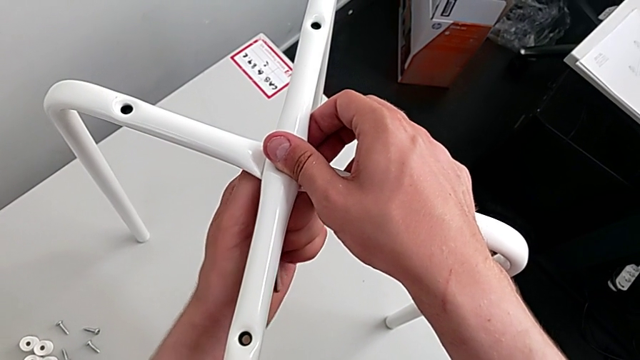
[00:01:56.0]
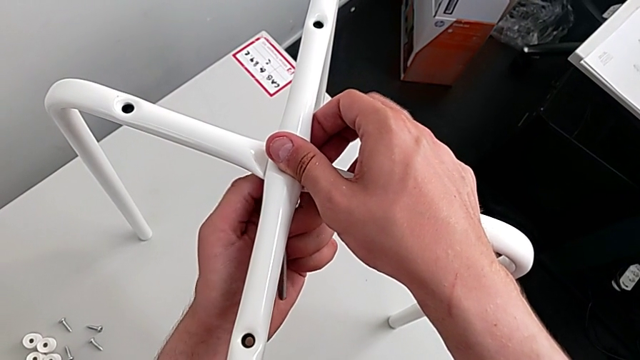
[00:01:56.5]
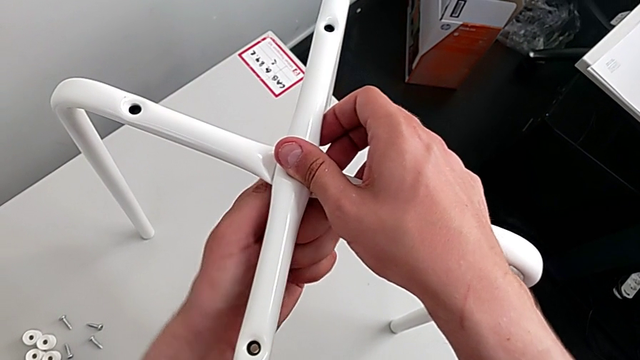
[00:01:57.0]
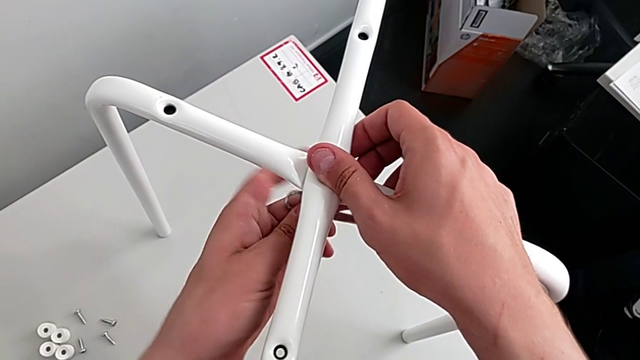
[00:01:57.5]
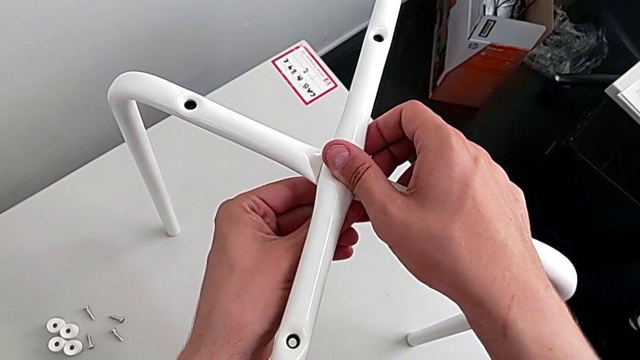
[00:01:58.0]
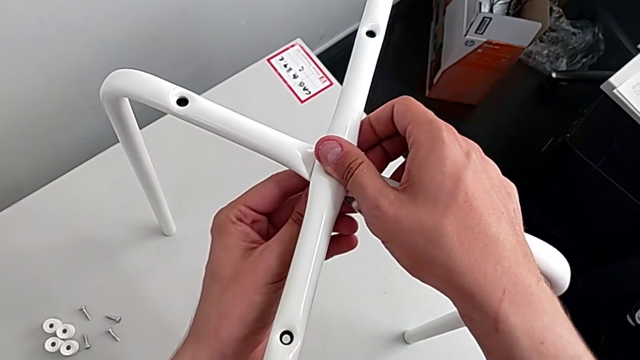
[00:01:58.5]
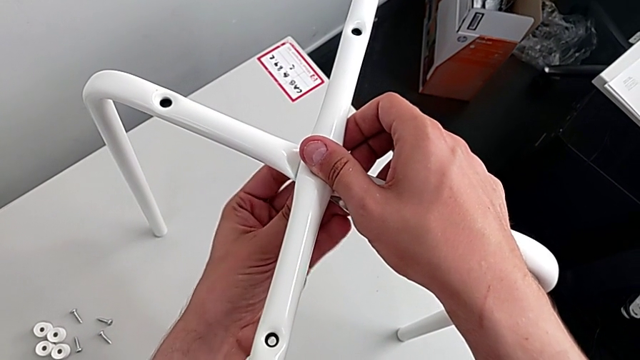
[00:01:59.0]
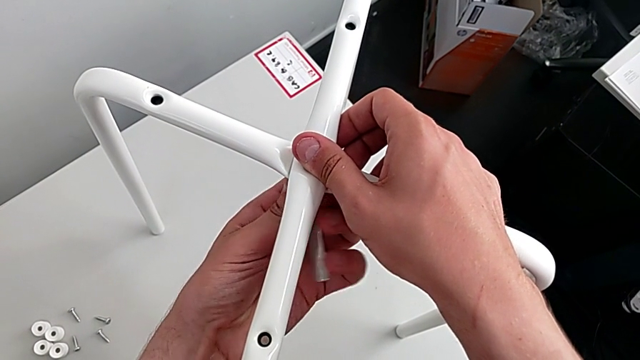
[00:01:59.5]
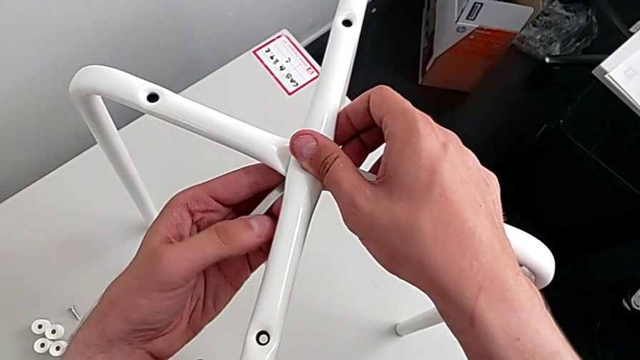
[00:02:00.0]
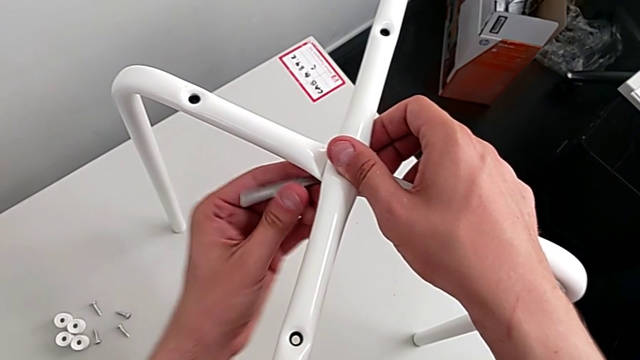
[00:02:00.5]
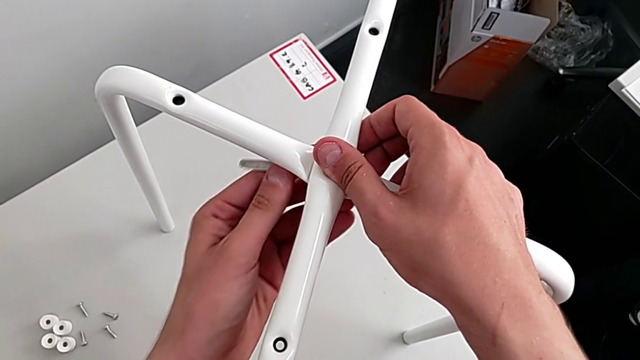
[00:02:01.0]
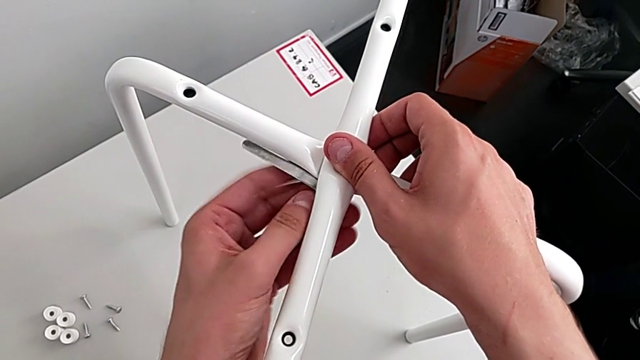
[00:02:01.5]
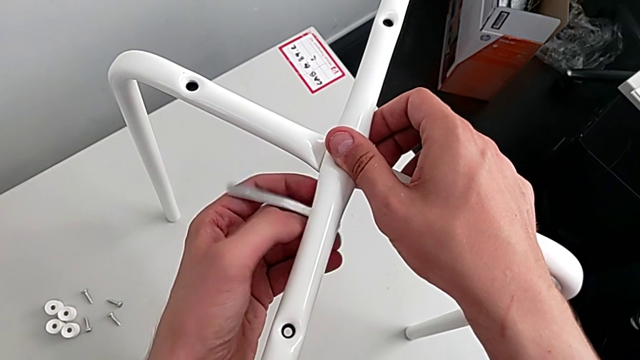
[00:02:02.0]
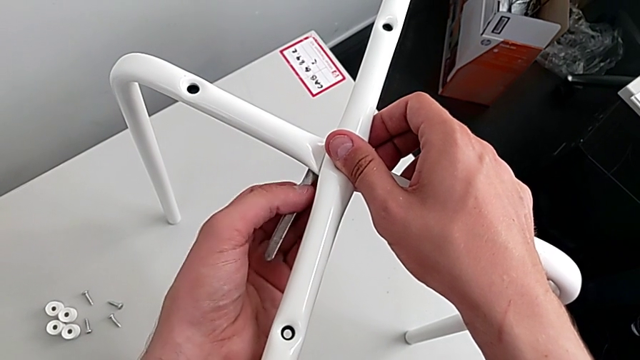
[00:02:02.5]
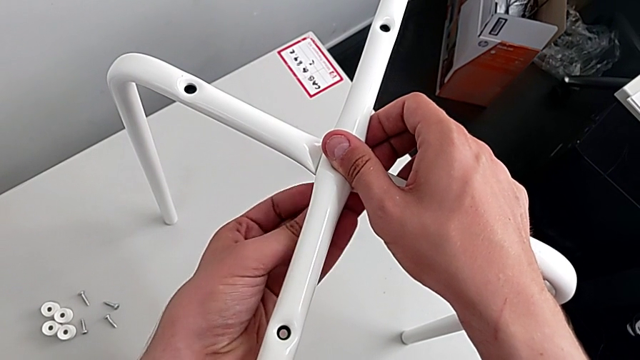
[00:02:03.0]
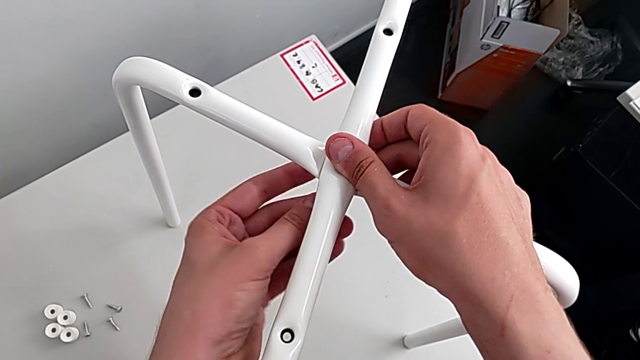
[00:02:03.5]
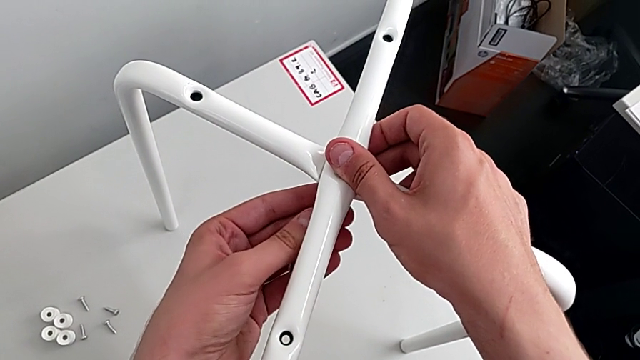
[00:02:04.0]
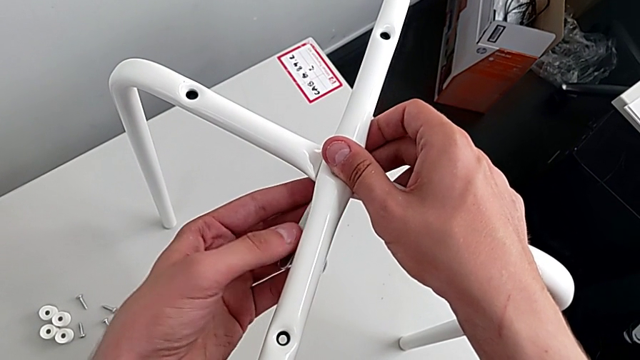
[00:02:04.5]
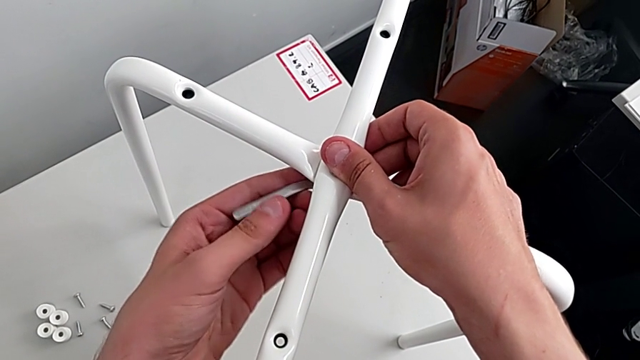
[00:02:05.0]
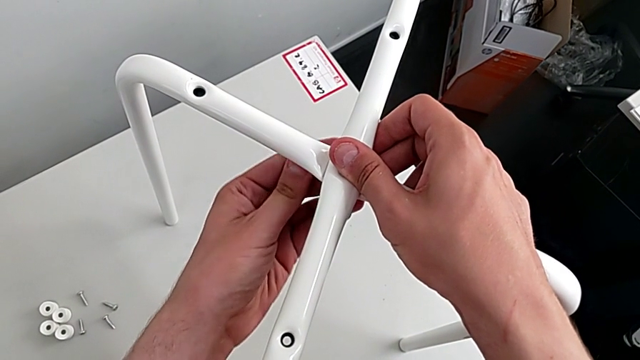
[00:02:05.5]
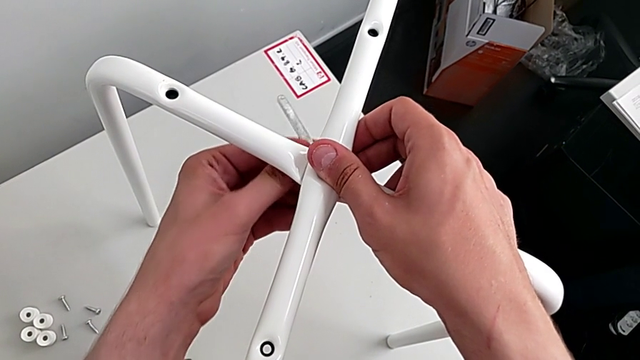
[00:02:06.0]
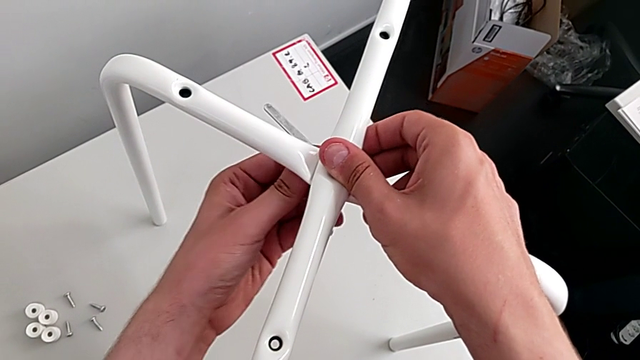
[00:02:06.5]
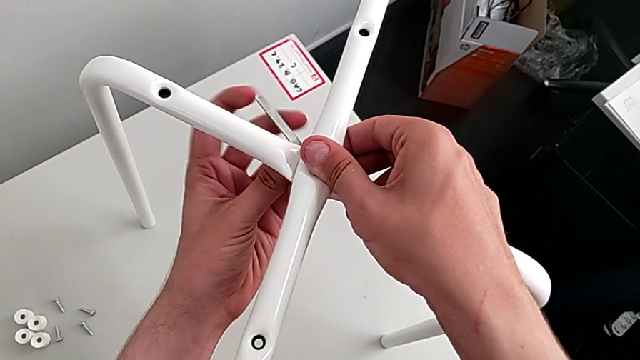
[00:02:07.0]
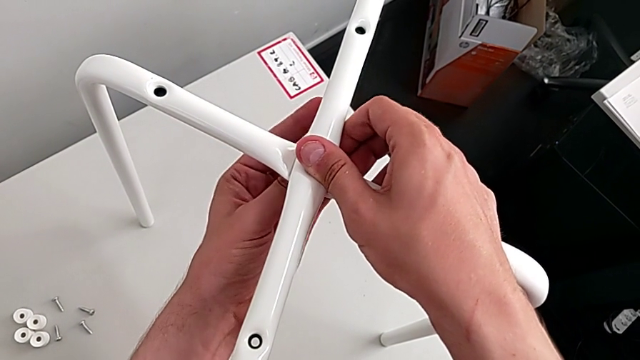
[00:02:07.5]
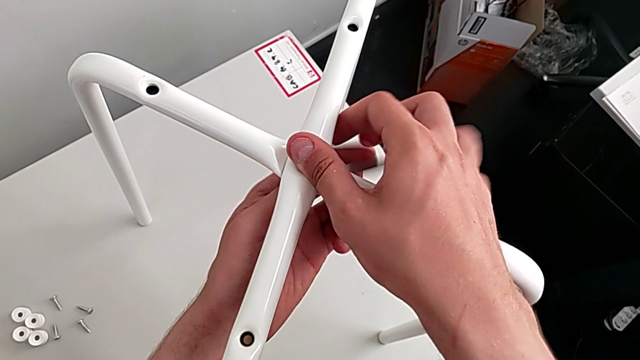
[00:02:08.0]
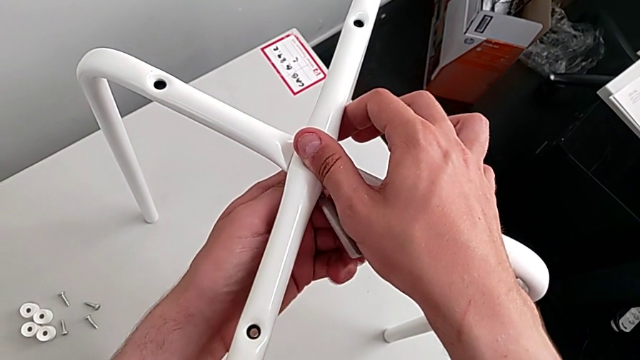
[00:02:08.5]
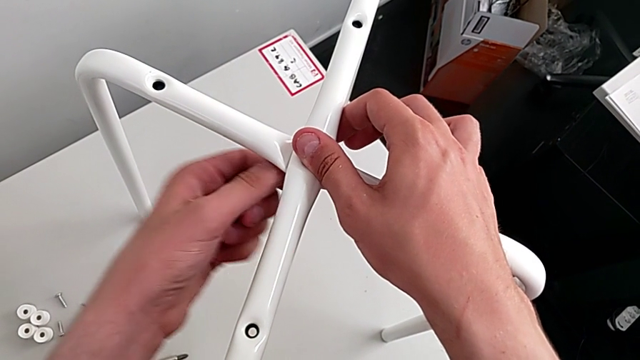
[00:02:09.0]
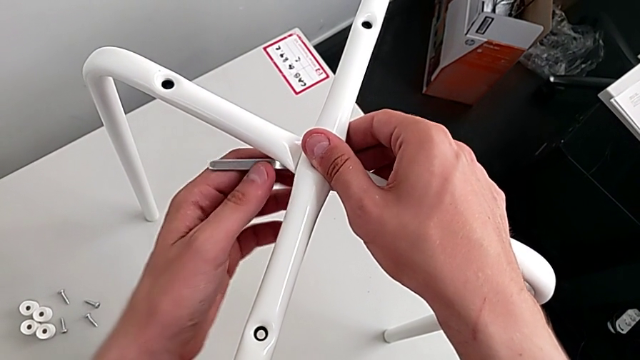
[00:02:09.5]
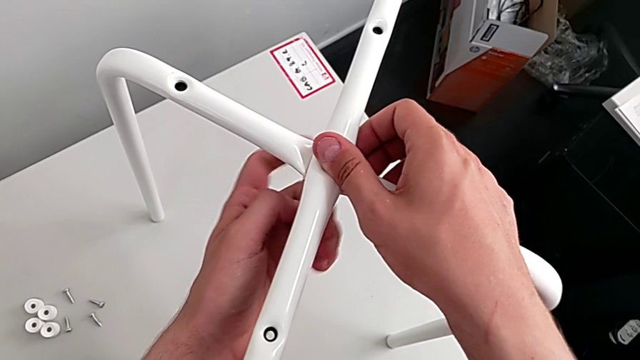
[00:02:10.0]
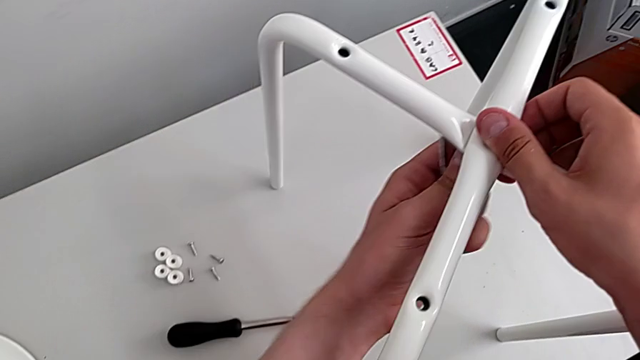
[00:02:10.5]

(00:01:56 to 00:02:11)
The camera wearer is disassembling the legs. They unscrew the middle hex nut, insert the hexagonal wrench and unscrew the middle hex nut.

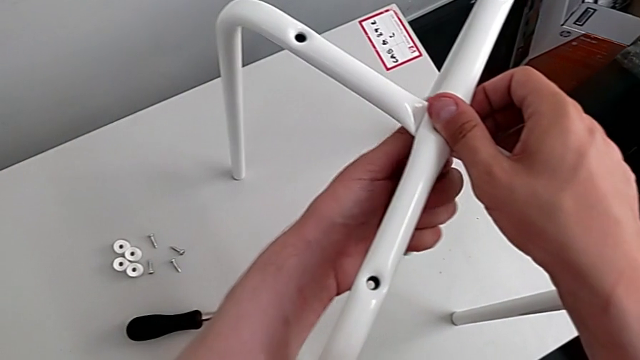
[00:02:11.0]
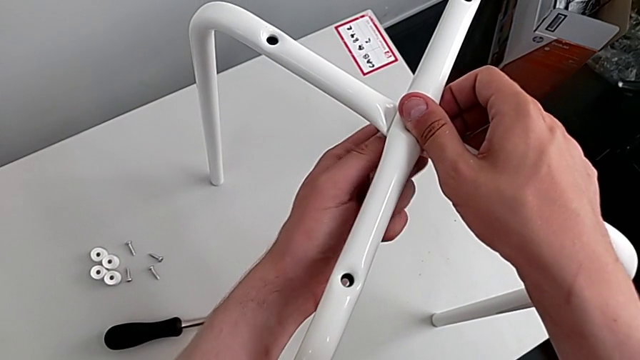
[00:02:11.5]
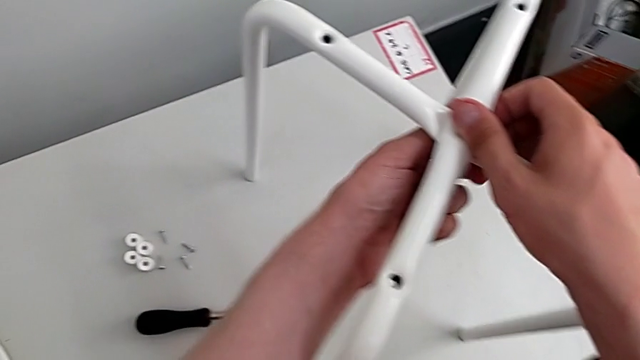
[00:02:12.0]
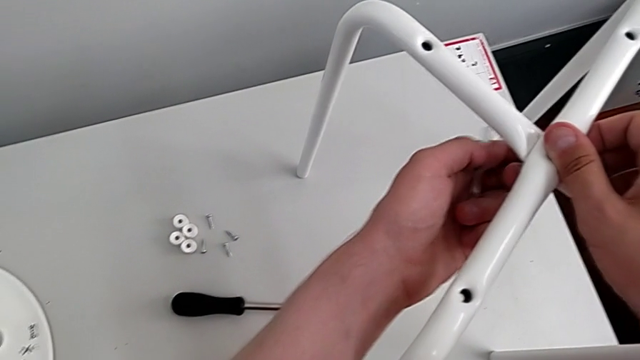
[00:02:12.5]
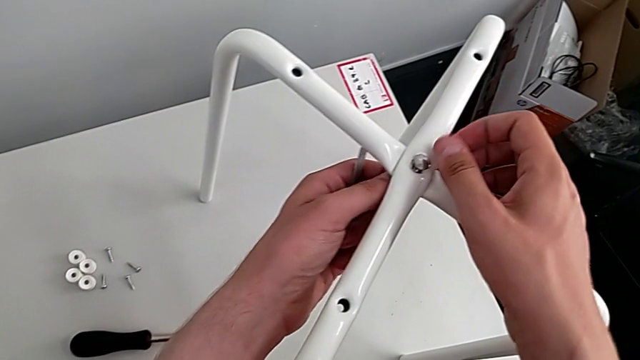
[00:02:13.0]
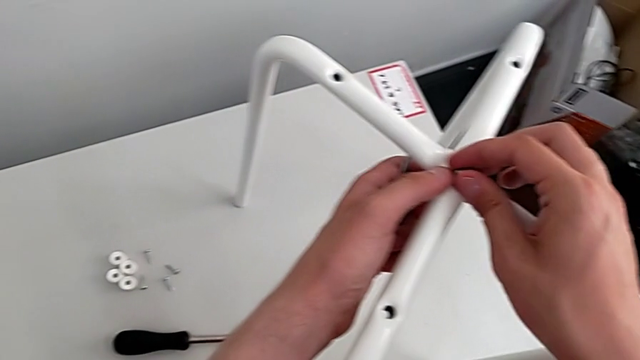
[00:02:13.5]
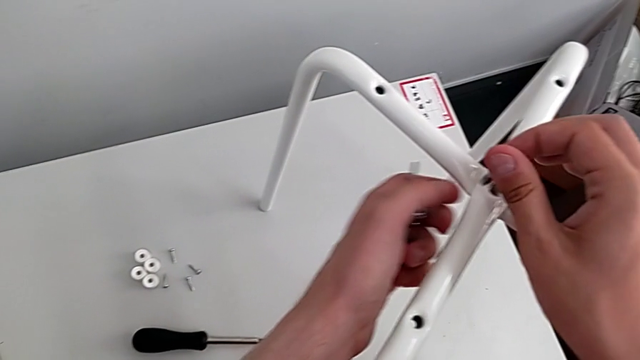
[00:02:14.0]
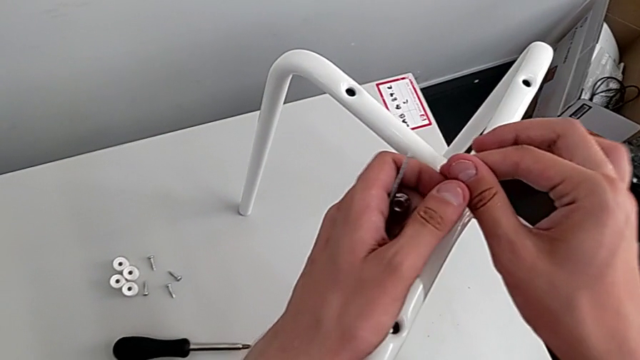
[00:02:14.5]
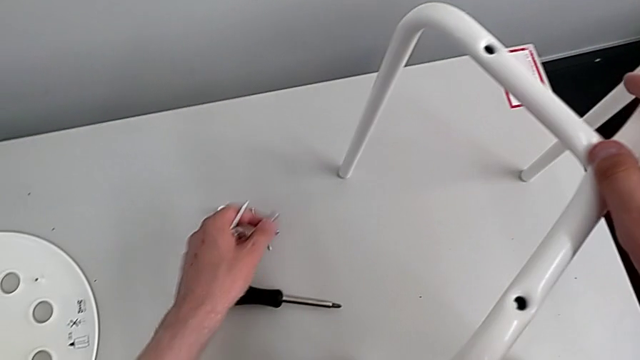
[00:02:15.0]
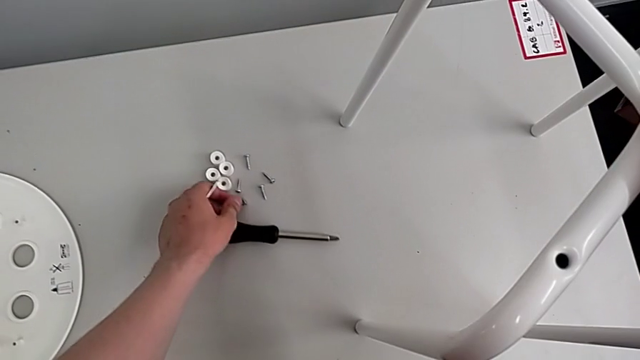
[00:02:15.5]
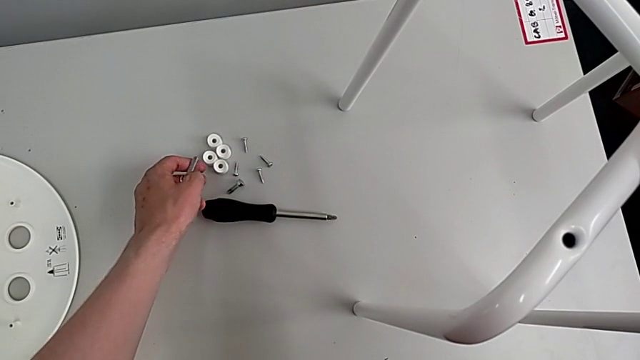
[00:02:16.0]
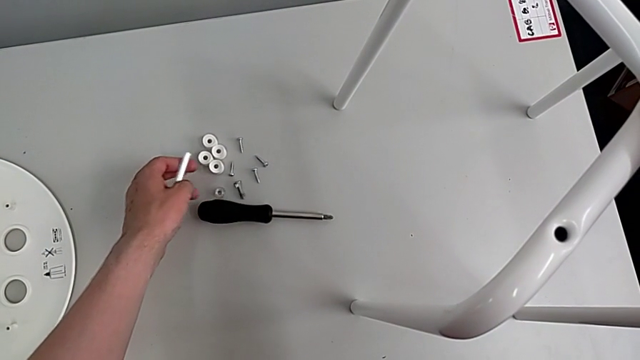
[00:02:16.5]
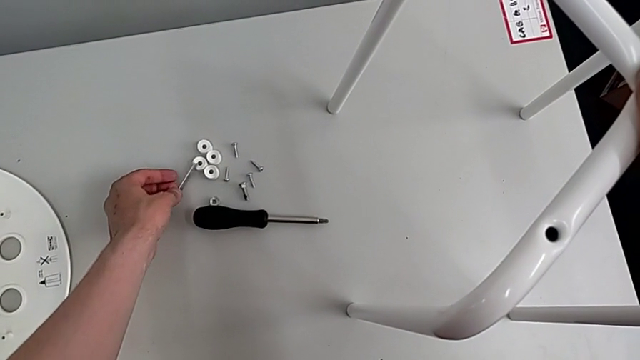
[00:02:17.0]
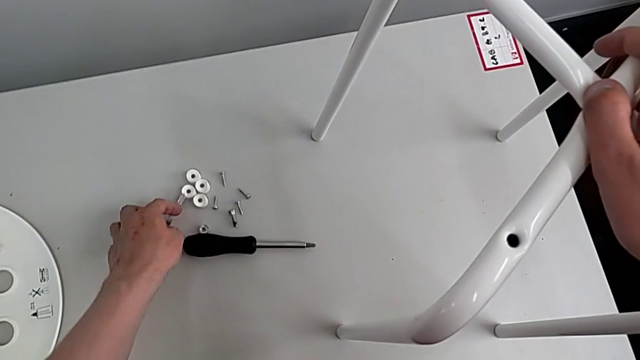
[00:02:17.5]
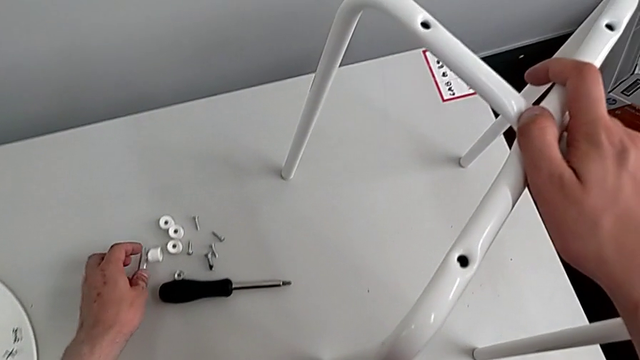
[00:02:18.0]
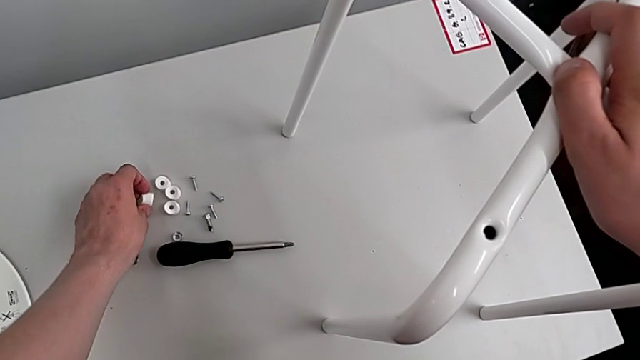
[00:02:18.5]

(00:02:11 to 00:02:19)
The camera wearer is disassembling the legs. They unscrew the middle hex nut, disassemble the hex nut, place it, place the hexagonal wrench and align the washer.
